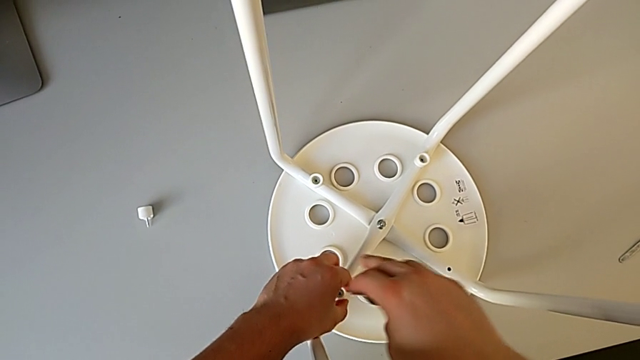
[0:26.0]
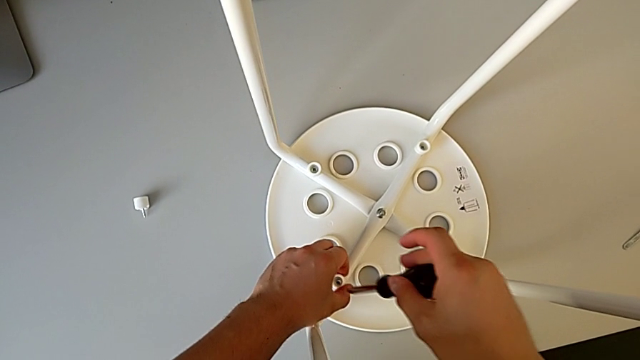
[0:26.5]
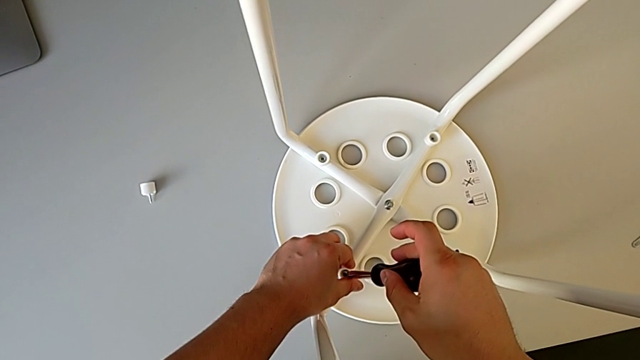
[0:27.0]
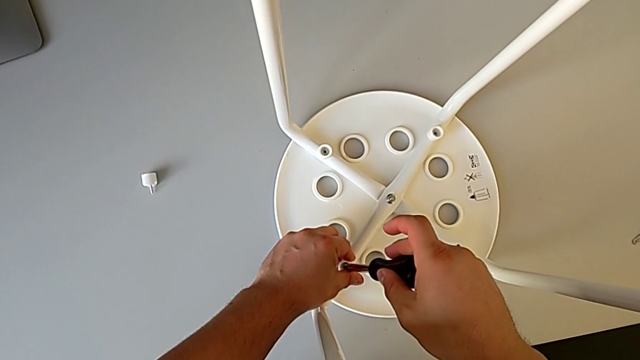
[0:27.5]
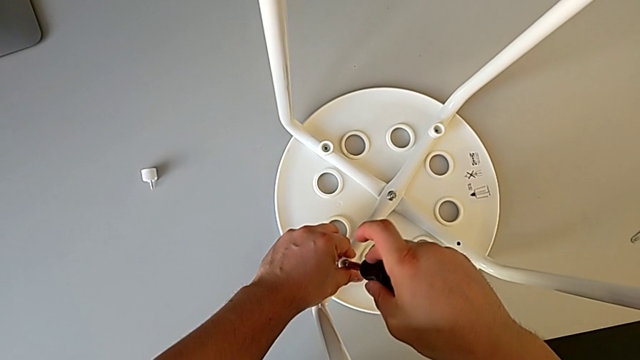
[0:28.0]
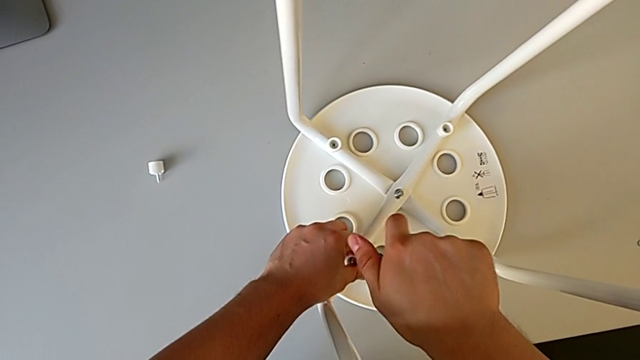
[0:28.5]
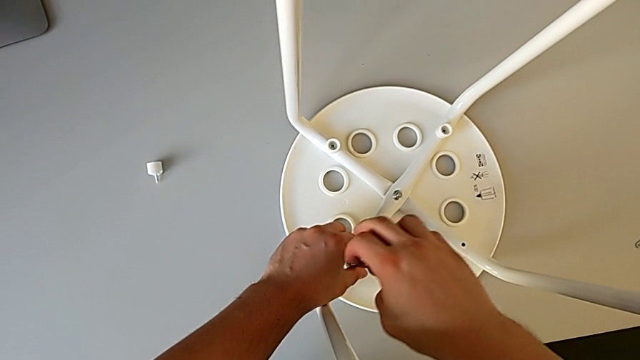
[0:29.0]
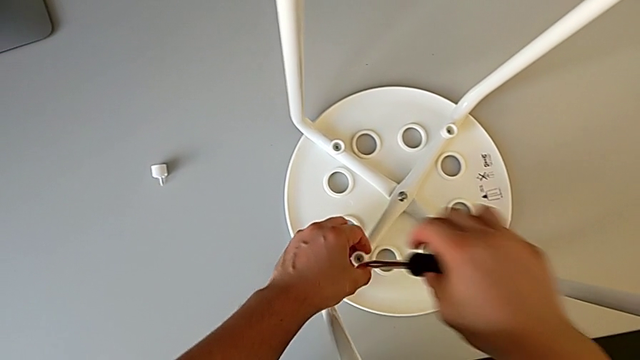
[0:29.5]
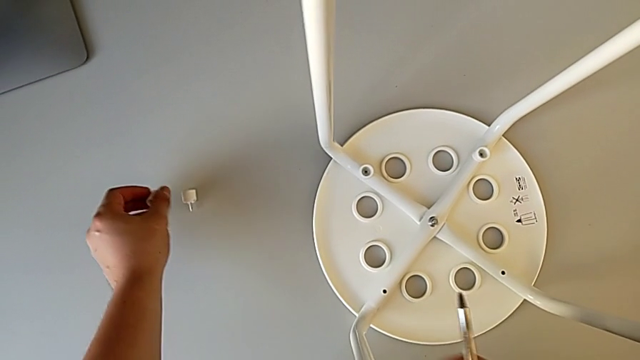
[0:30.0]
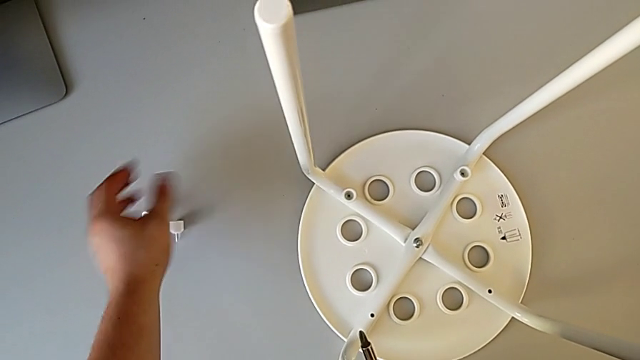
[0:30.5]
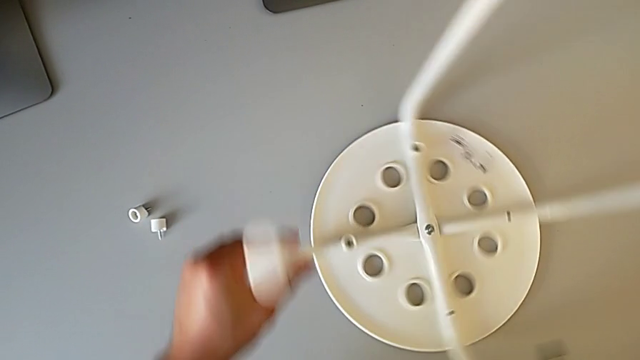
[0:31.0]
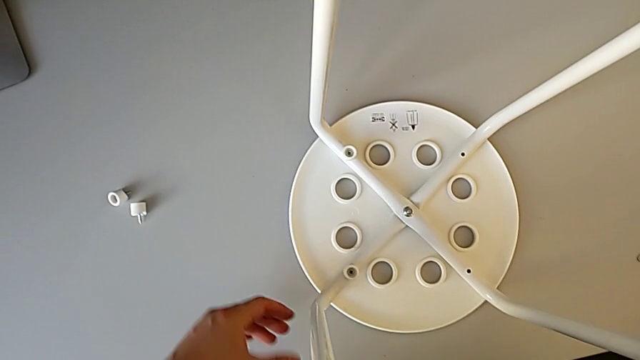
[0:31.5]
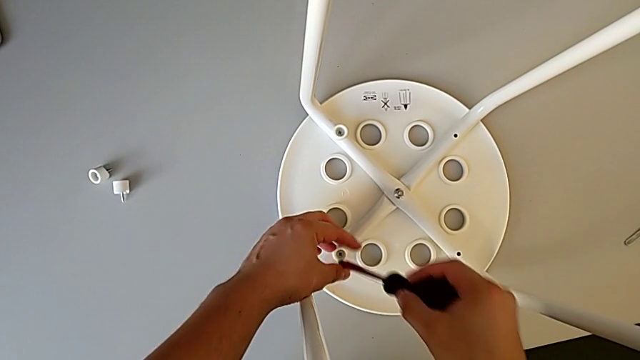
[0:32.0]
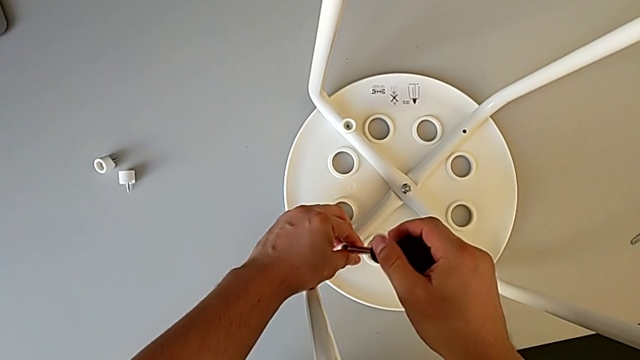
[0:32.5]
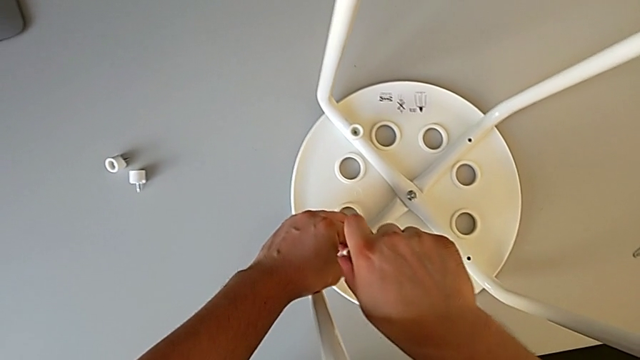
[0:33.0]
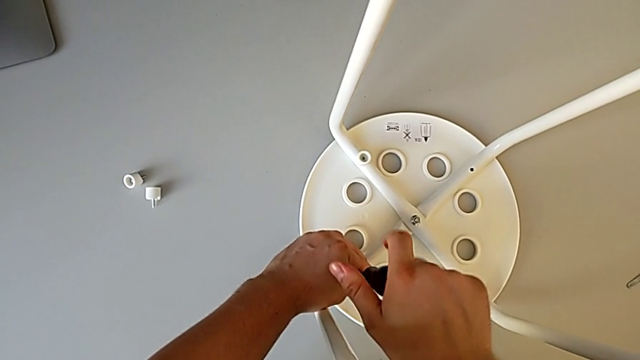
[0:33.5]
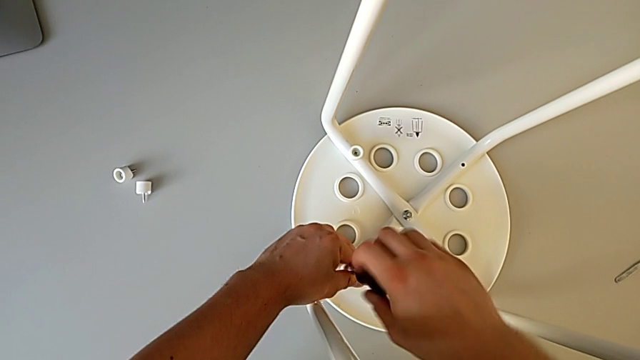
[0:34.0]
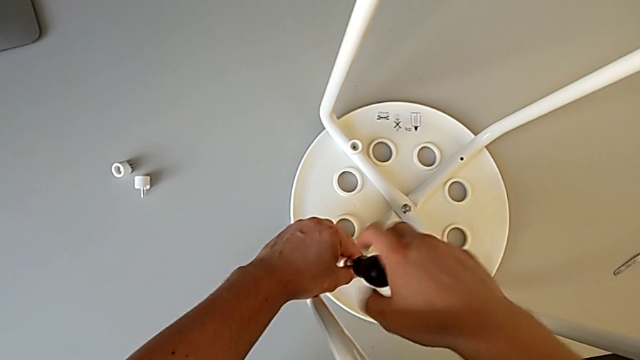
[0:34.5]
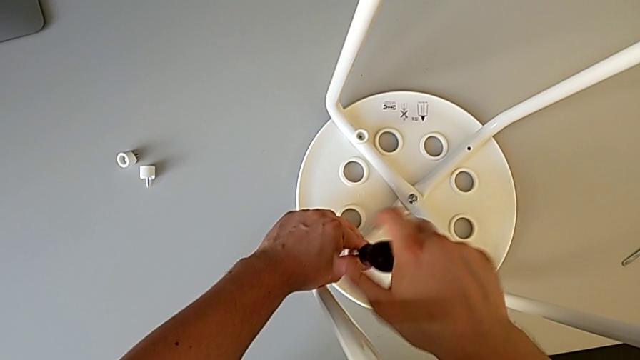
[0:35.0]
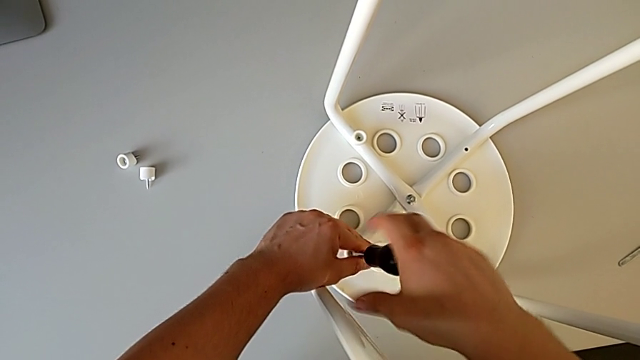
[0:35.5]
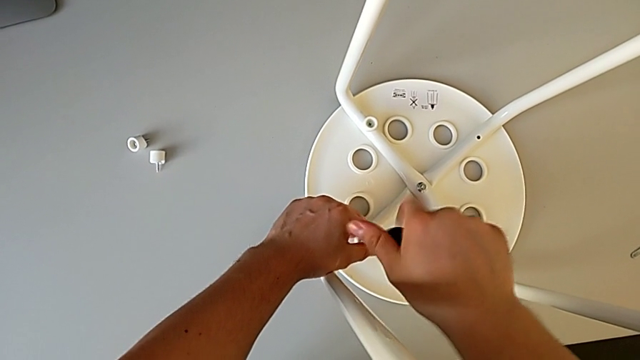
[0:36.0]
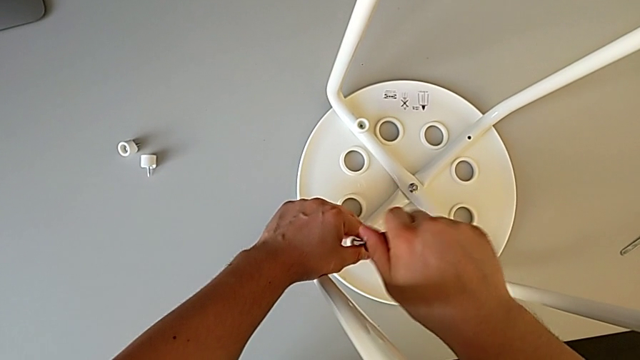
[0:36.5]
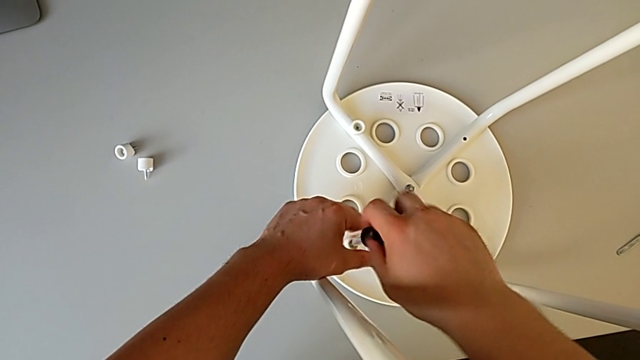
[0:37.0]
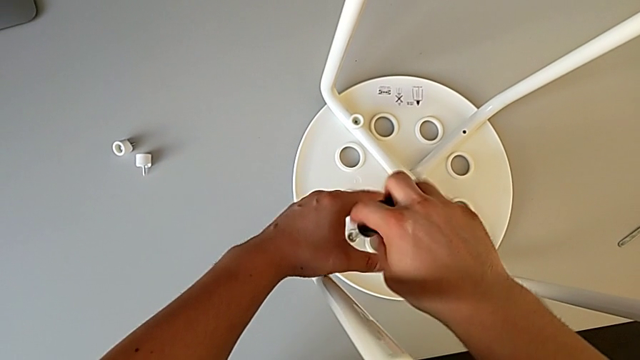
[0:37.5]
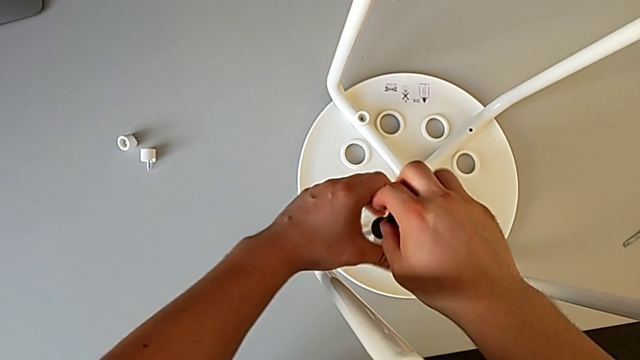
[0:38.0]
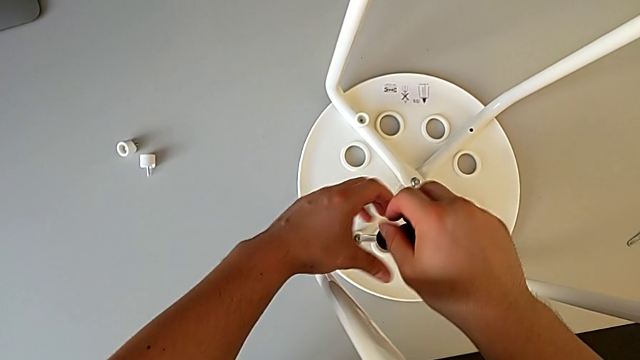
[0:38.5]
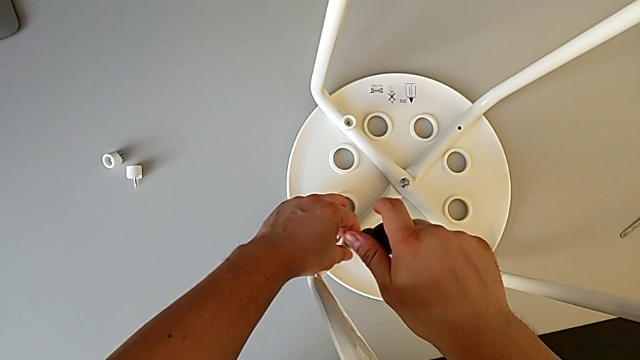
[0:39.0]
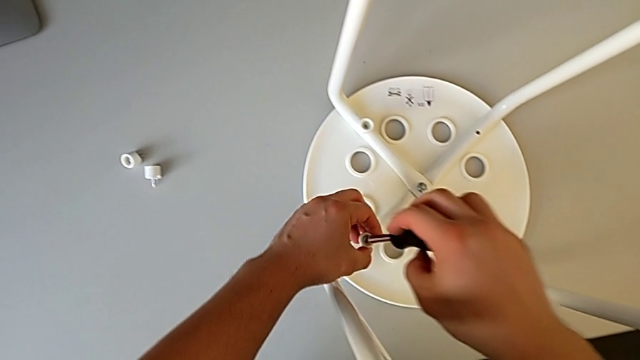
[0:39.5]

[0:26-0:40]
The camera wearer is disassembling the seat. They unscrew the second screw, disassemble it, place it, rotate the white stool, insert the screwdriver and unscrew the third screw.

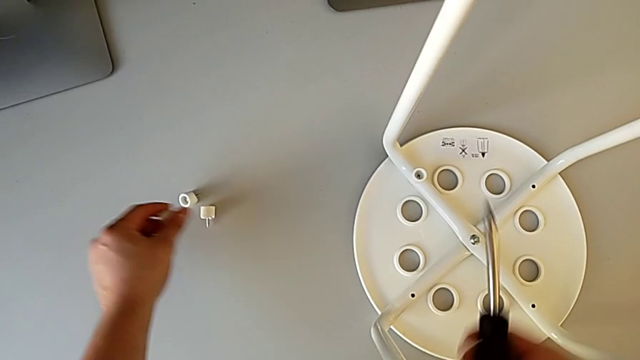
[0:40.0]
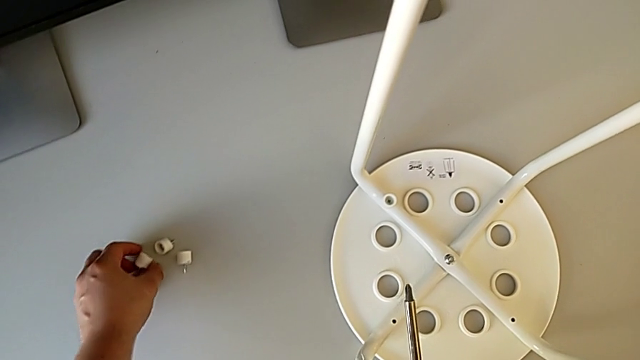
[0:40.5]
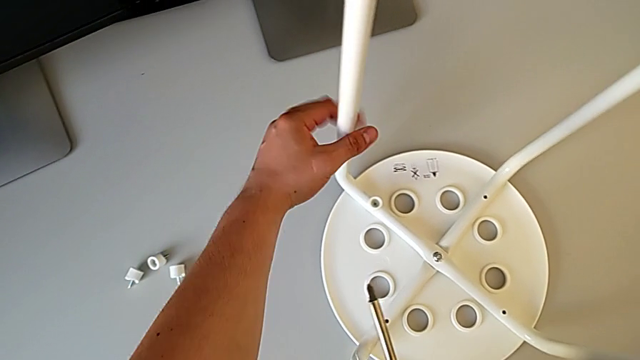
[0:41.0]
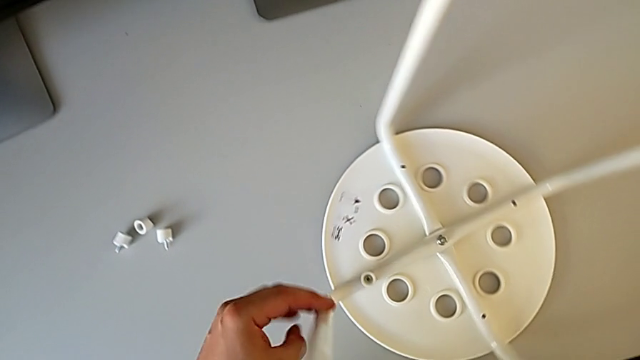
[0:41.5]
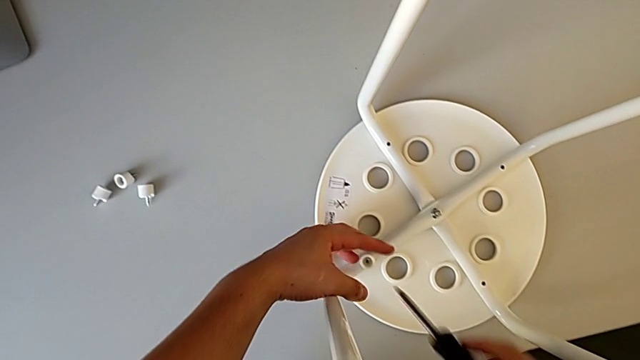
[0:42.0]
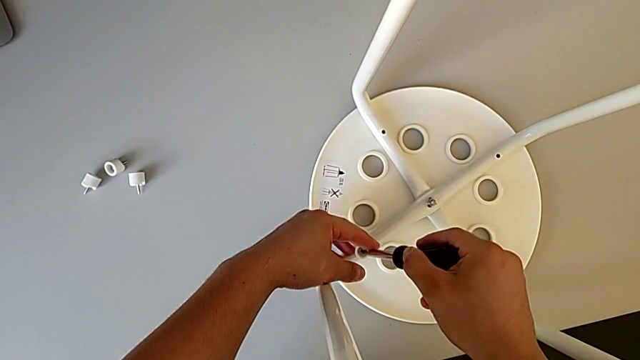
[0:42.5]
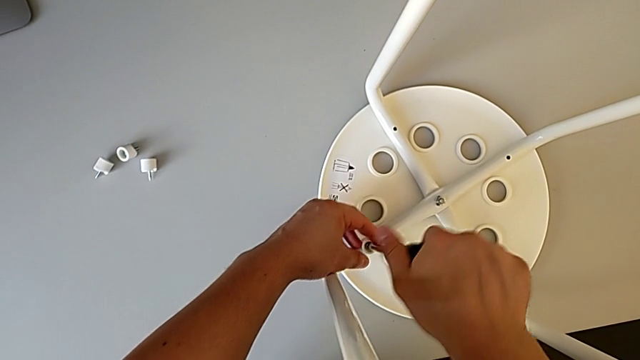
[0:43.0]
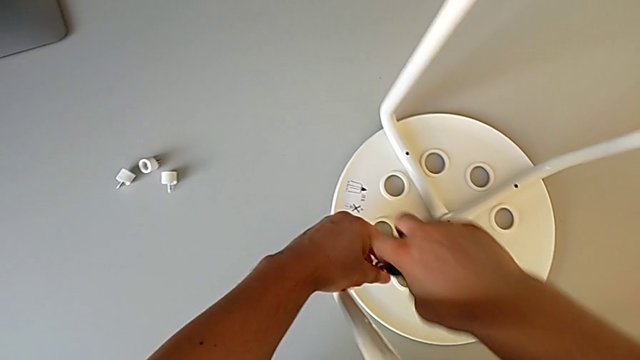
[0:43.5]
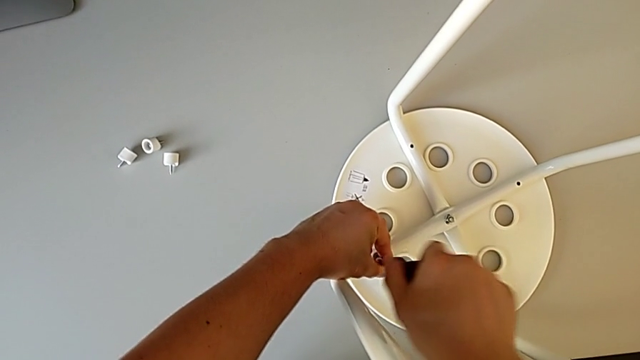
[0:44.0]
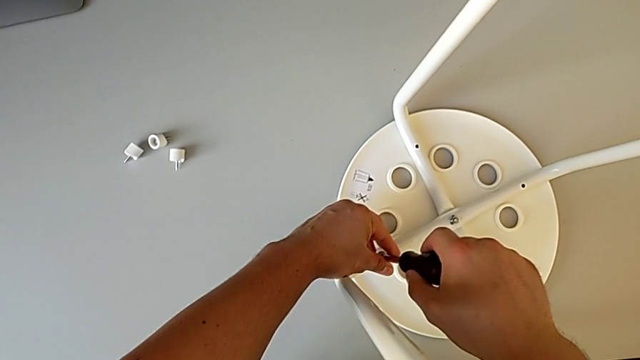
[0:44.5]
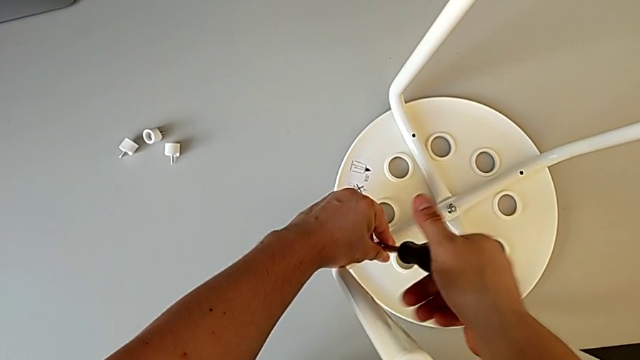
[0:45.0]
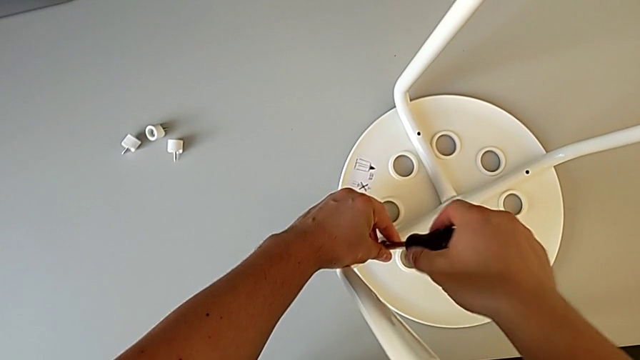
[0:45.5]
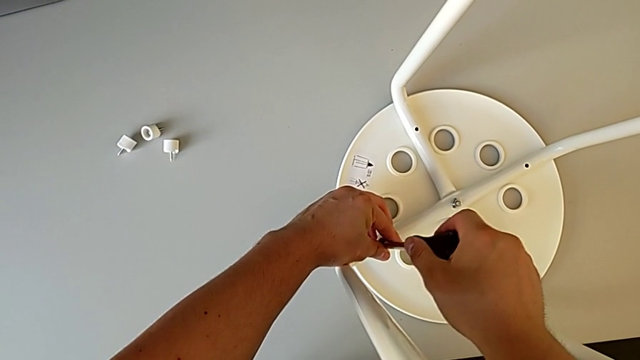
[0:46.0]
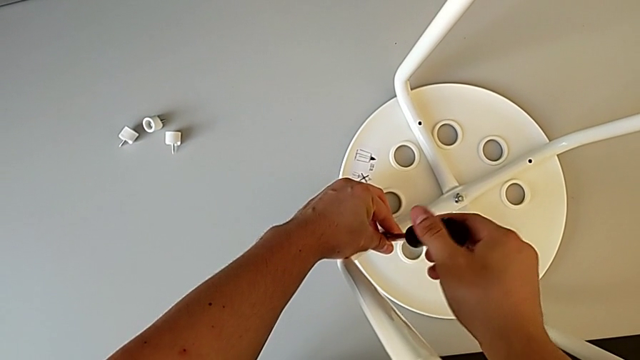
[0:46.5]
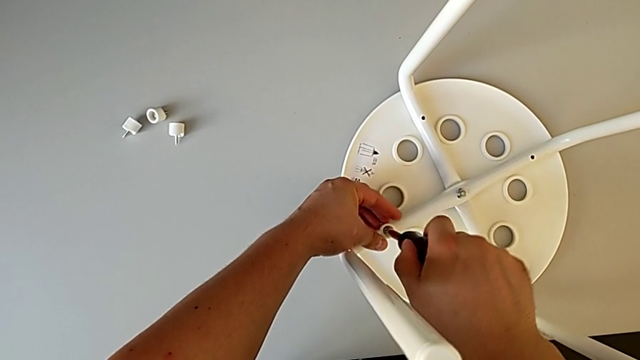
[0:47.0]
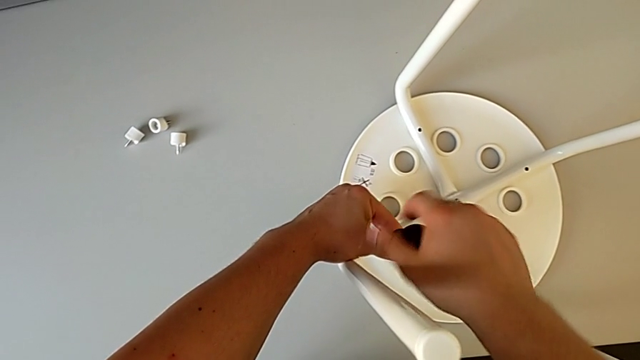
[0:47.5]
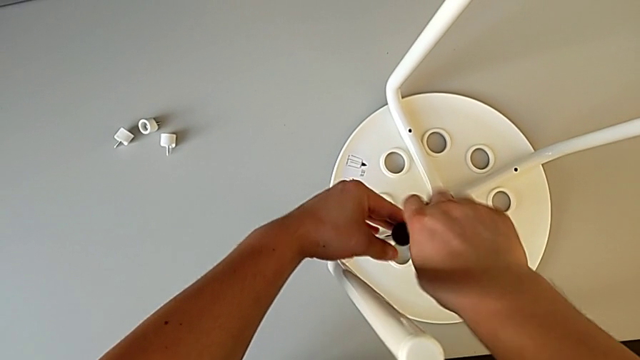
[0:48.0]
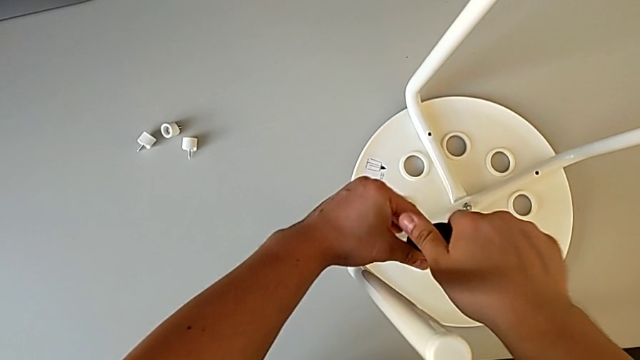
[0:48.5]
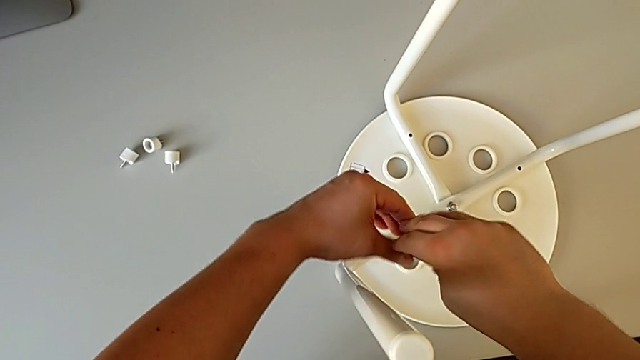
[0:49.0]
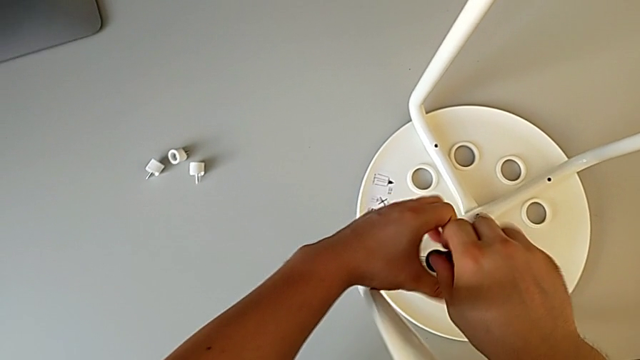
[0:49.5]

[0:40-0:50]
The camera wearer is disassembling the seat. They disassemble the third screw, place the screw, rotate the white stool, insert the screwdriver and begin to unscrew the fourth screw.
